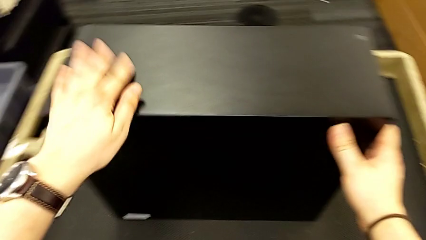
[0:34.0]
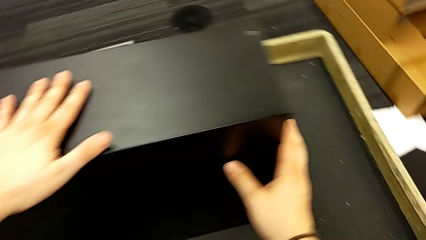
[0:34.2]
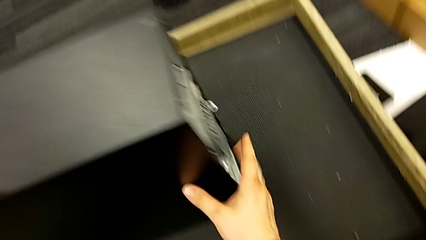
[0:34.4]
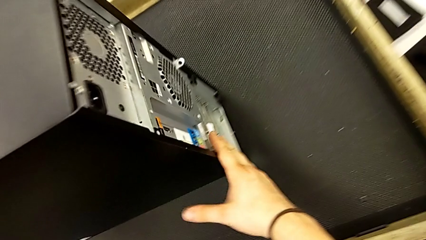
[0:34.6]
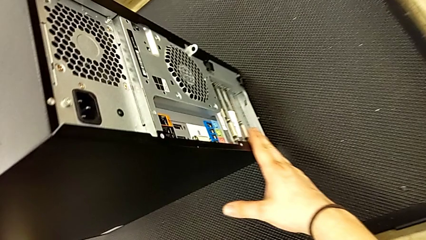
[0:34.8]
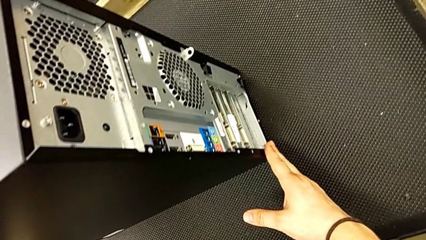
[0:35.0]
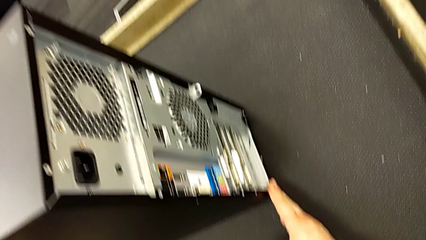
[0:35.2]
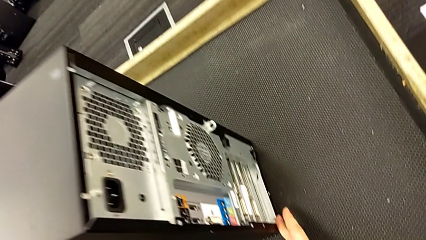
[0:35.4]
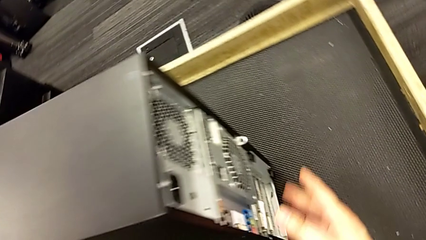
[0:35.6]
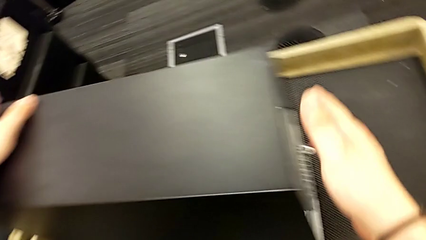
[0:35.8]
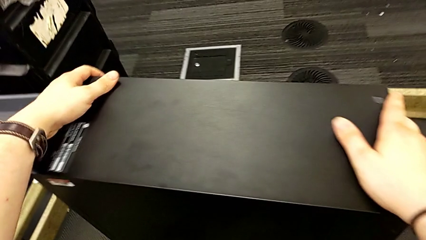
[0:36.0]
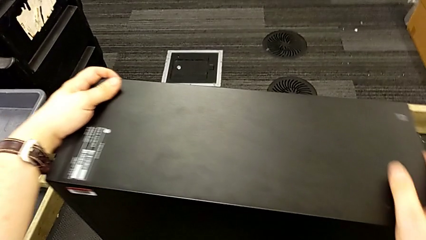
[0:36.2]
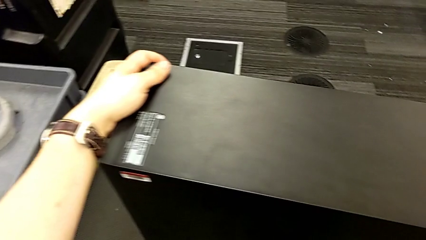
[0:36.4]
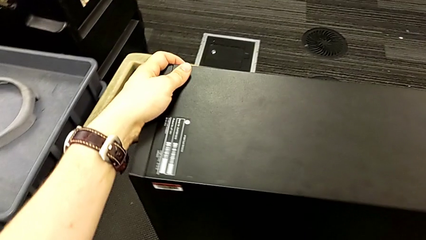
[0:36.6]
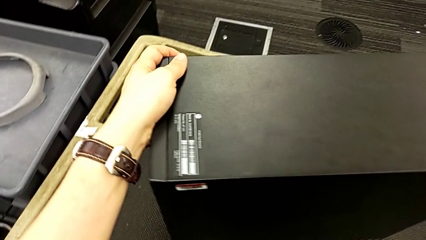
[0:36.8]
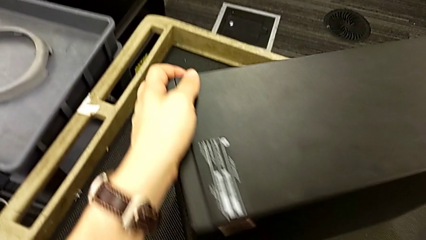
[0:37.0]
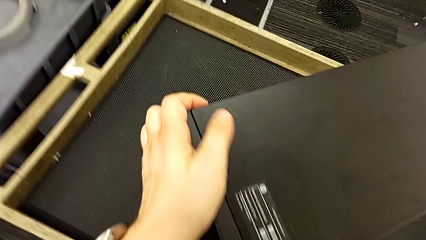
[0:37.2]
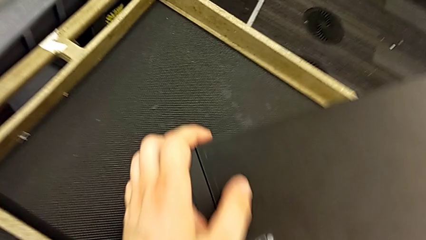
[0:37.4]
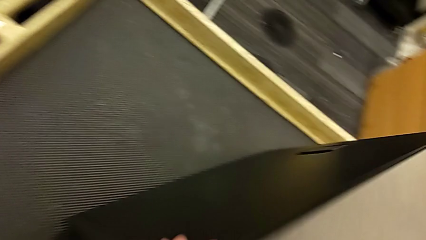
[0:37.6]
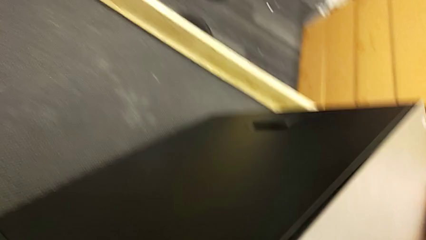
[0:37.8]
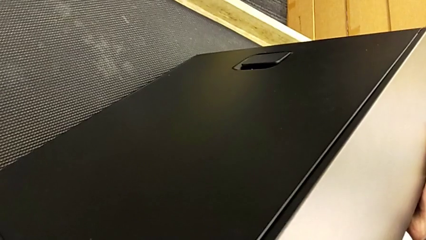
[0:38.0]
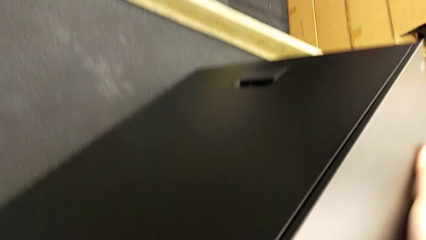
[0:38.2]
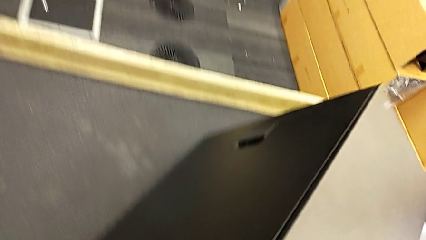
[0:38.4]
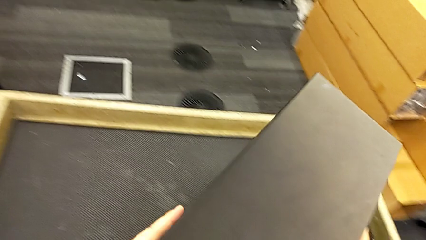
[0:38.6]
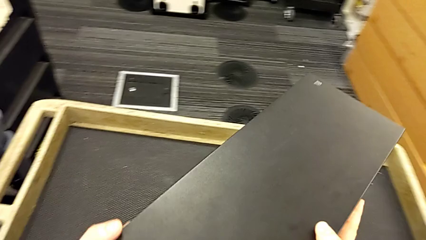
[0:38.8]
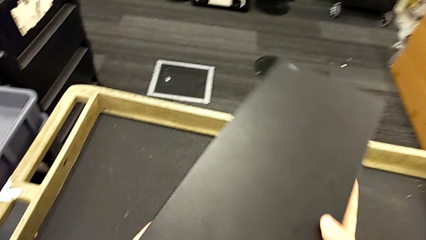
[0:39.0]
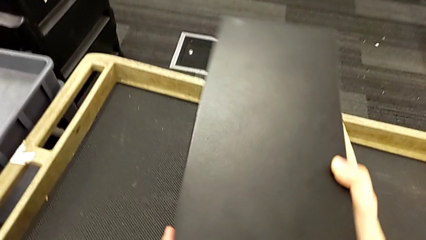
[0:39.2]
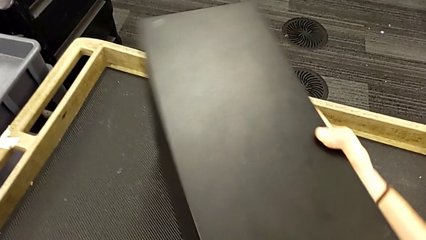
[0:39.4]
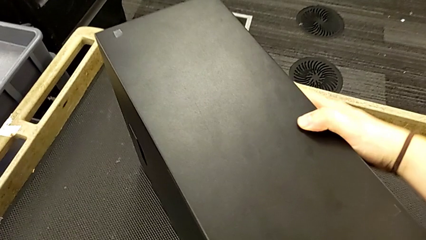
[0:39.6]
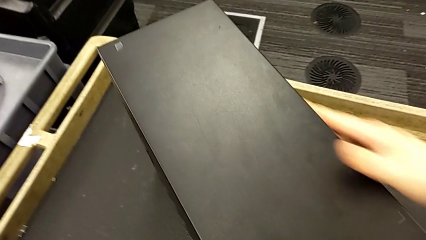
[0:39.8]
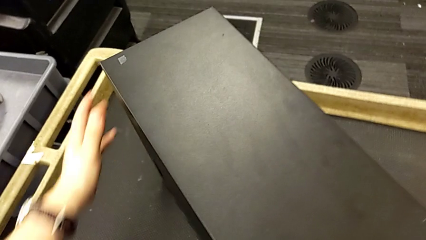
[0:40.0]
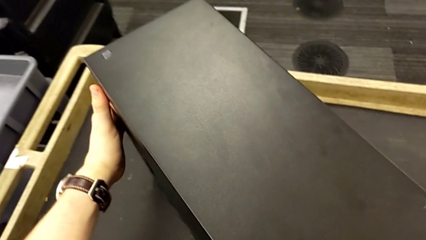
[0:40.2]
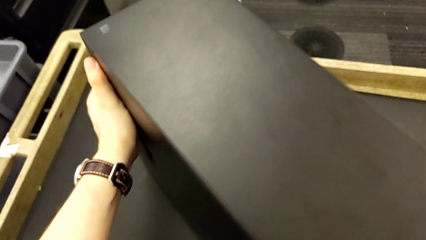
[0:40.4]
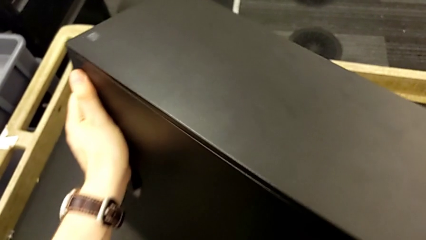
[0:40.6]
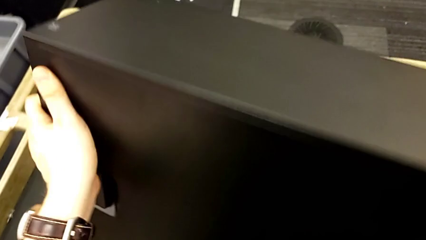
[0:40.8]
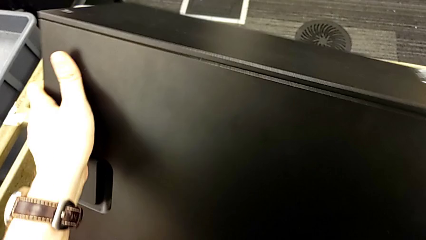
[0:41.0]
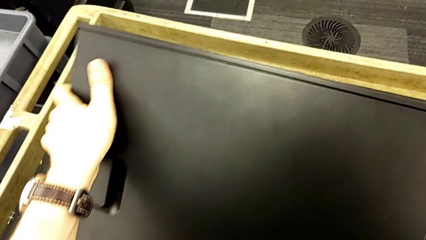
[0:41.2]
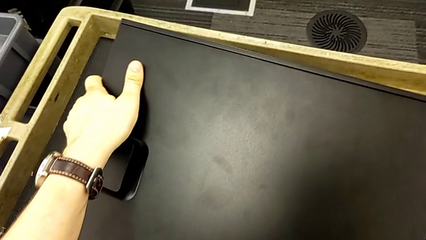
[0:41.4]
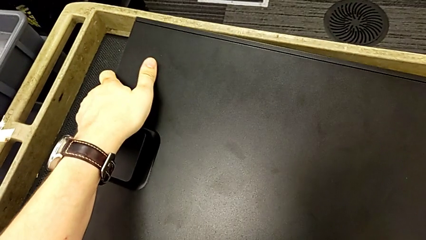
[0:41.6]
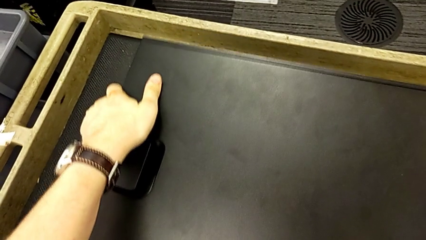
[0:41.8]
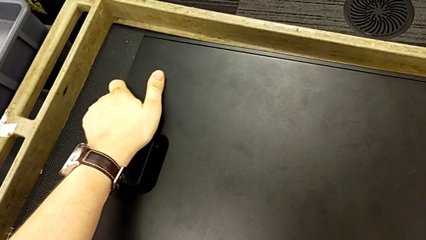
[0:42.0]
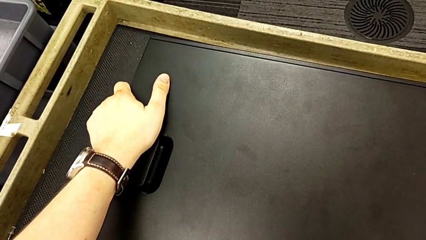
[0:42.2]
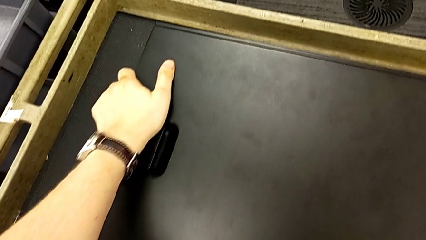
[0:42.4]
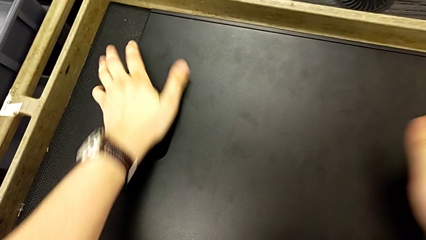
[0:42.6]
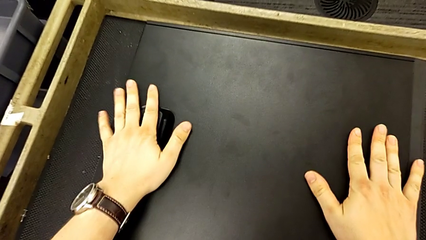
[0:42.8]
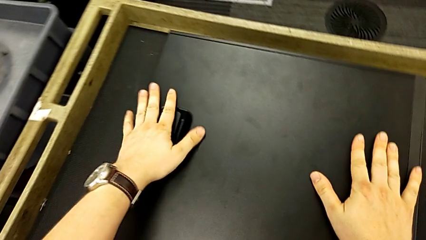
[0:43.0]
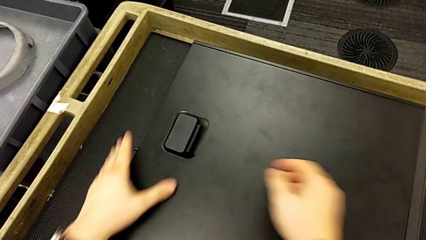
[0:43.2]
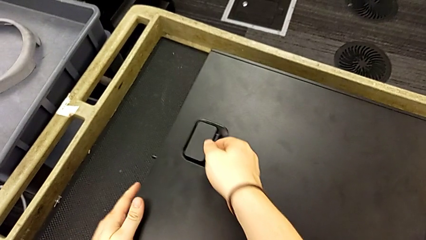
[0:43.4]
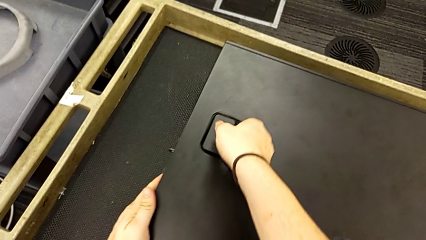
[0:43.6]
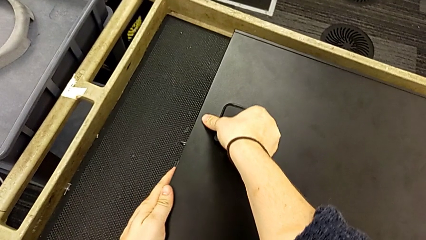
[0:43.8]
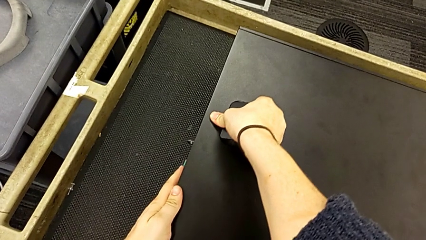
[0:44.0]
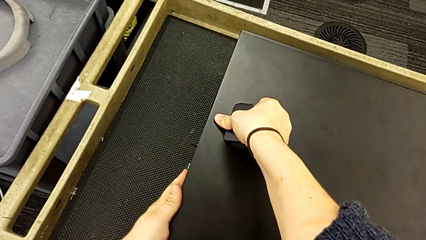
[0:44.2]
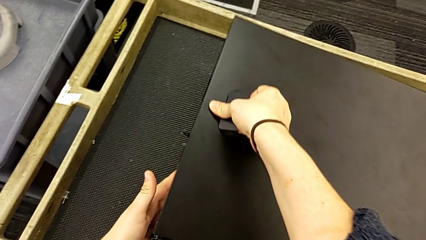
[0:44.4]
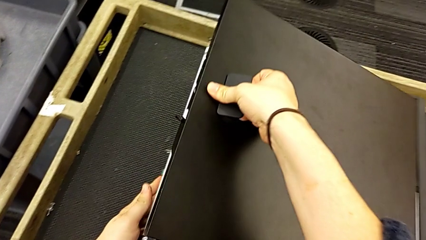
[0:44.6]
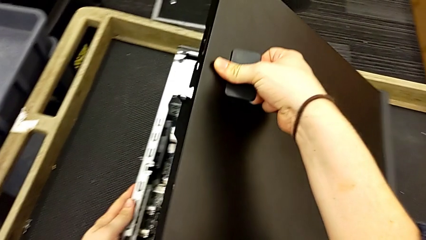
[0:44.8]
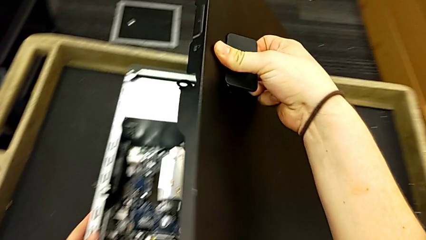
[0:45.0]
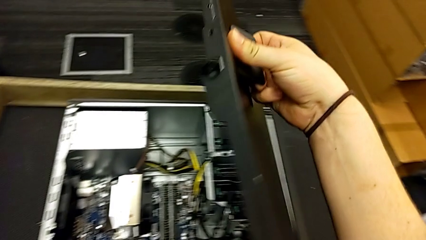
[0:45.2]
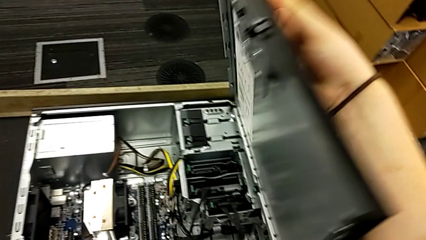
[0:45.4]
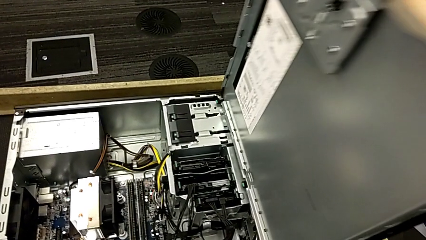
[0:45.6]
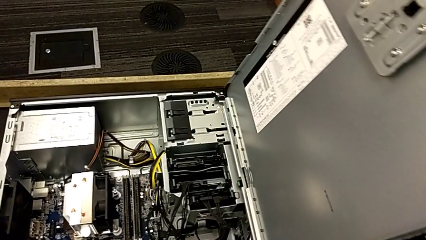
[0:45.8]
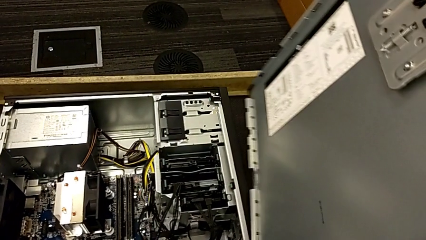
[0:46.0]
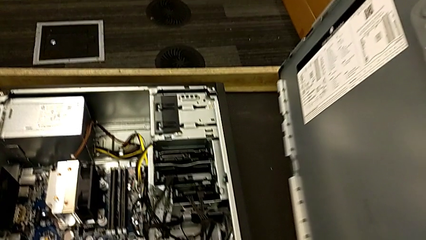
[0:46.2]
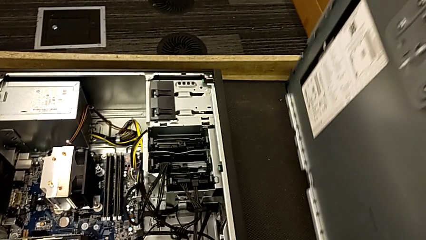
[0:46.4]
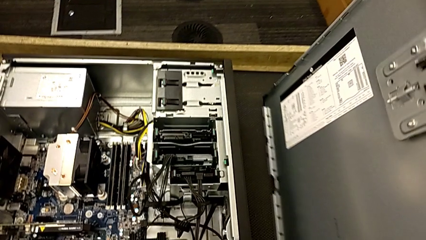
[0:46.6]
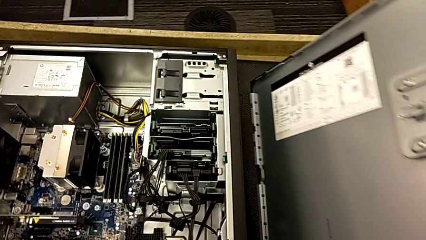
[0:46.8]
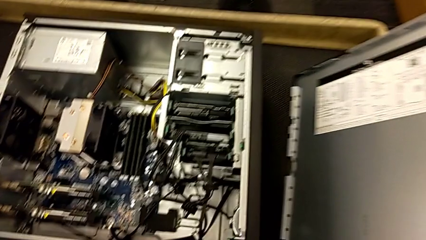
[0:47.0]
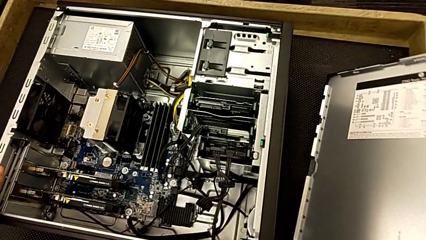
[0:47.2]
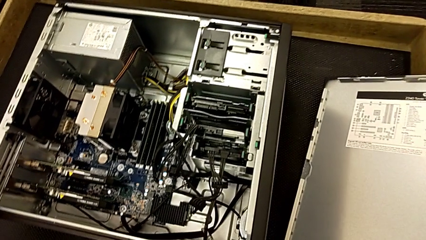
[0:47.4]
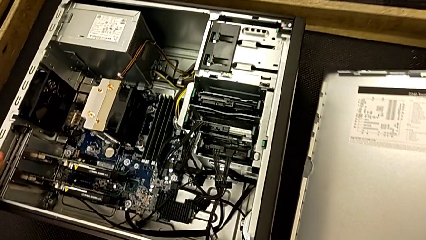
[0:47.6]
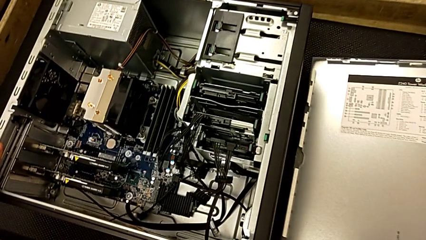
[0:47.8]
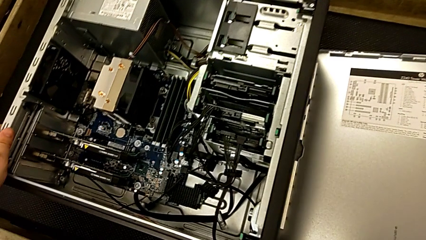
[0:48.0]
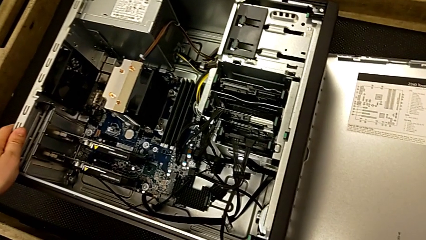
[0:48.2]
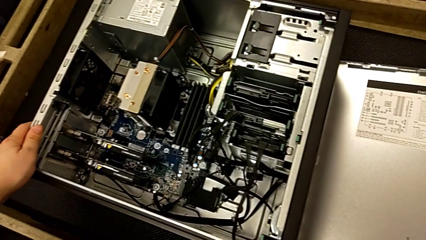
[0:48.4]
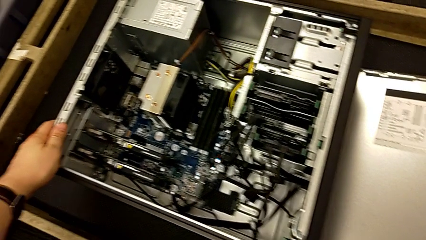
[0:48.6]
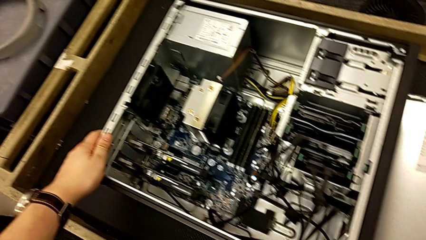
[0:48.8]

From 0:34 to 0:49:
The camera wearer removes the cover. They inspect the computer tower, rotate it, flip it, pull the handle and withdraw the cover.

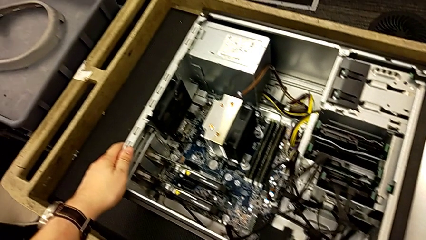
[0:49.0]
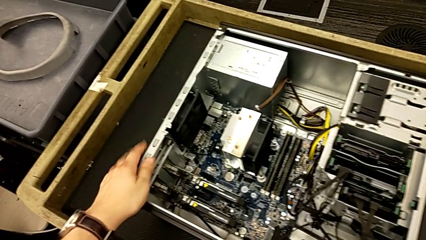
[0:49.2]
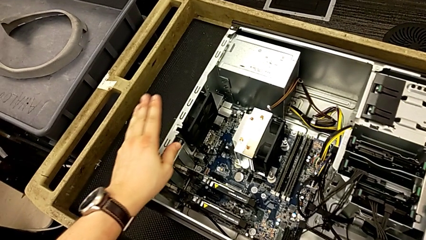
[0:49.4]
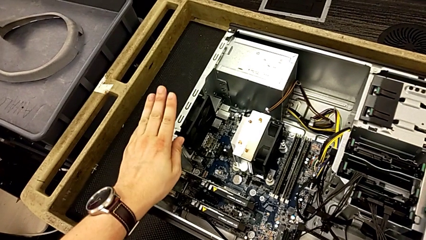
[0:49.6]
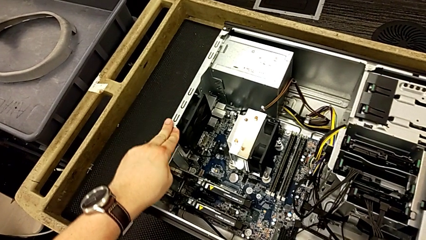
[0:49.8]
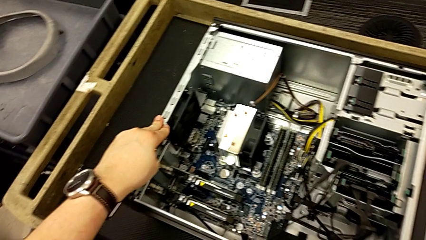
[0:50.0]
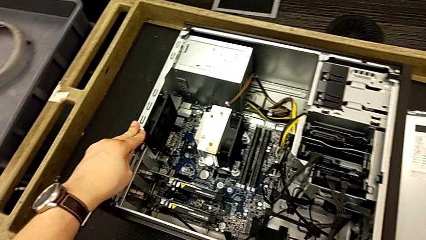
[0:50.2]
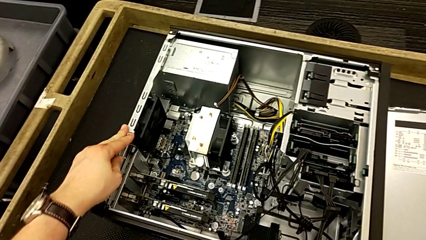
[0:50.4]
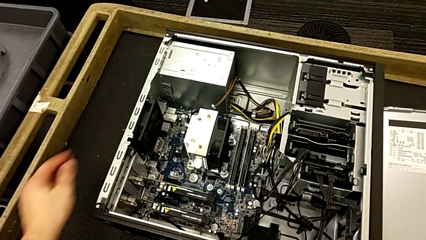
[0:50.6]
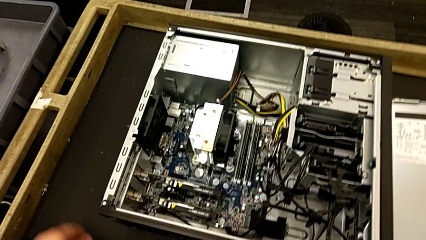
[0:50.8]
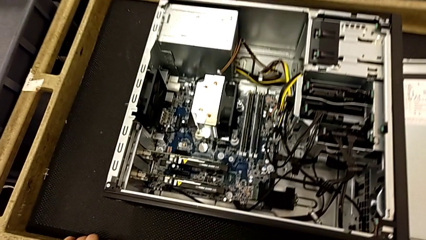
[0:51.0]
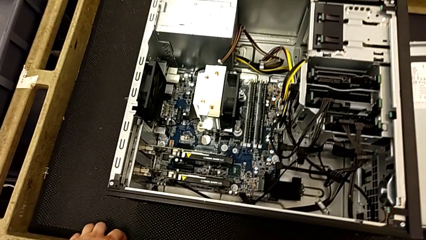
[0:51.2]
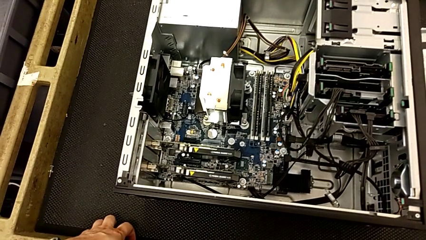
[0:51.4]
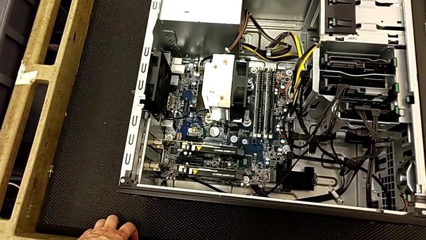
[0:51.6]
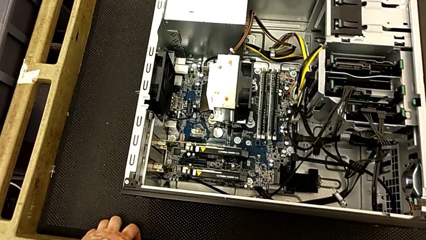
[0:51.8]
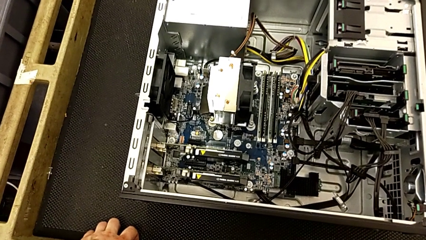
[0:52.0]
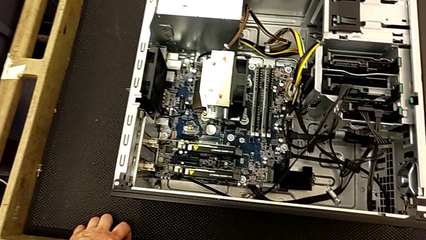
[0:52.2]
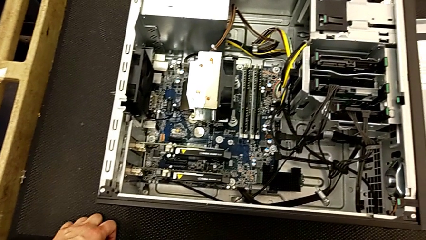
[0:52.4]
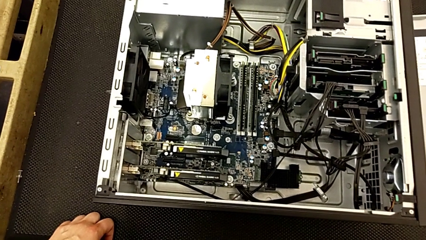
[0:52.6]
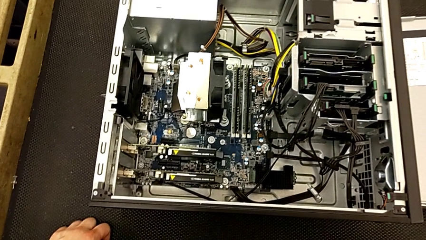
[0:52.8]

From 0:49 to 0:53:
The camera wearer is removing the RAM. They touch the computer tower and begin to inspect it.
